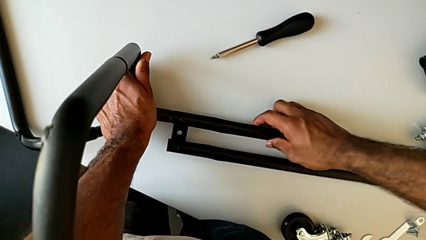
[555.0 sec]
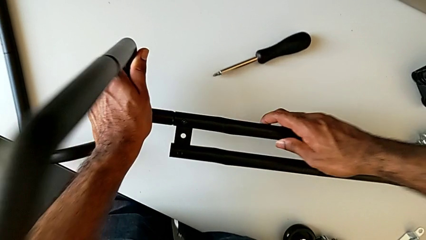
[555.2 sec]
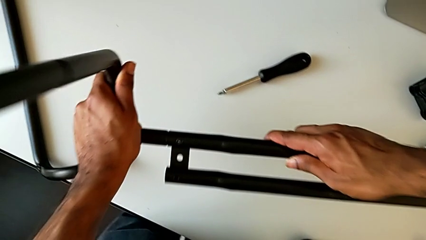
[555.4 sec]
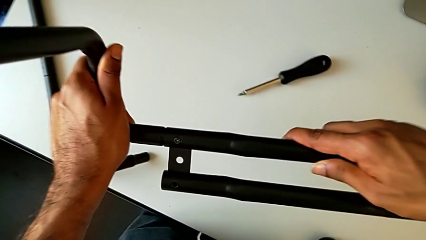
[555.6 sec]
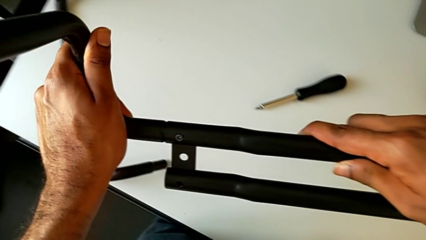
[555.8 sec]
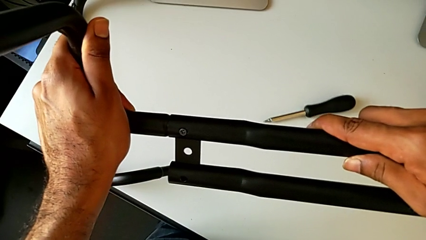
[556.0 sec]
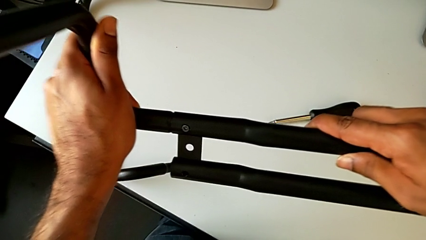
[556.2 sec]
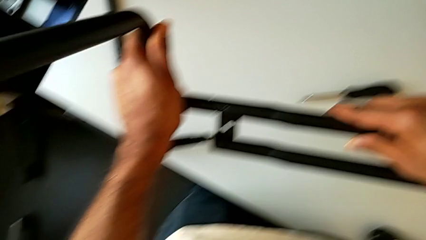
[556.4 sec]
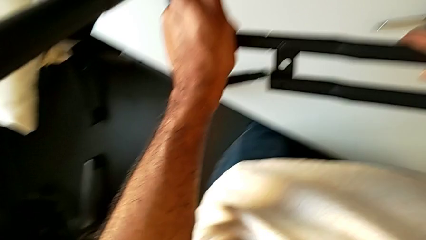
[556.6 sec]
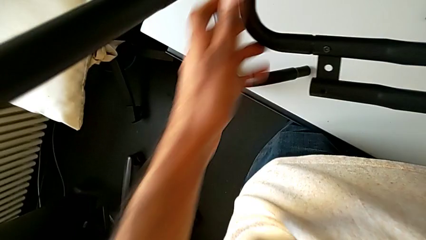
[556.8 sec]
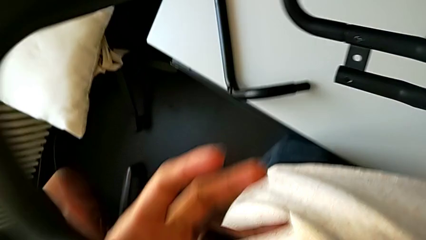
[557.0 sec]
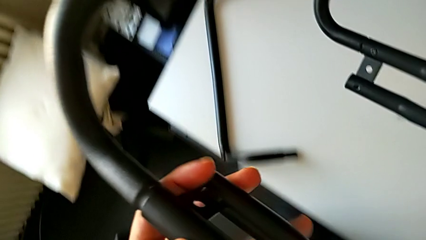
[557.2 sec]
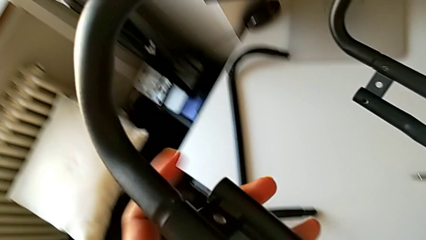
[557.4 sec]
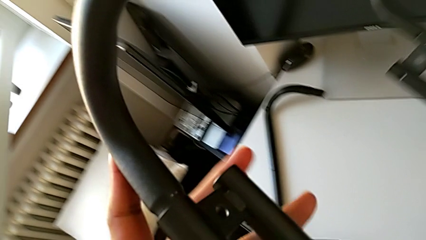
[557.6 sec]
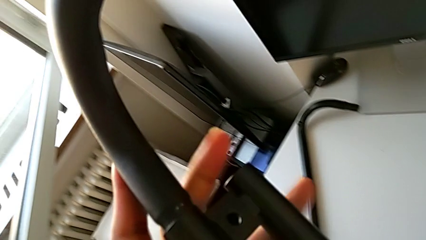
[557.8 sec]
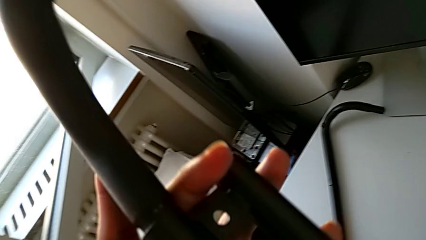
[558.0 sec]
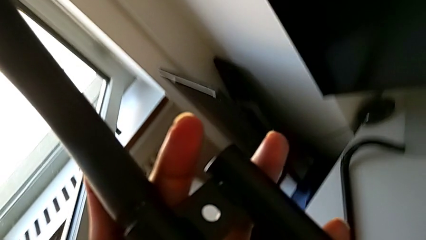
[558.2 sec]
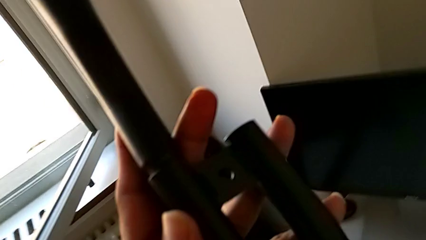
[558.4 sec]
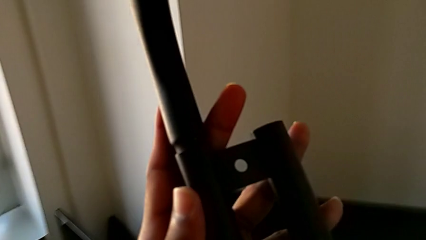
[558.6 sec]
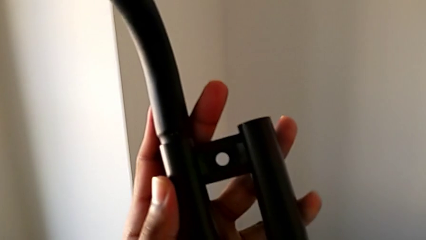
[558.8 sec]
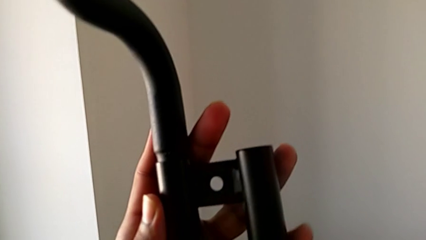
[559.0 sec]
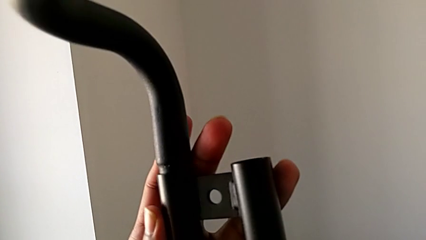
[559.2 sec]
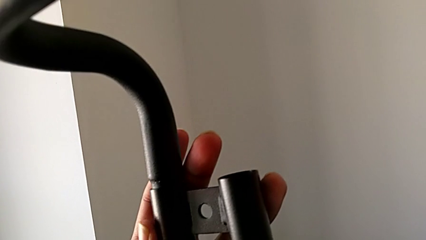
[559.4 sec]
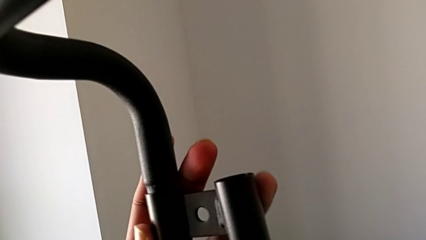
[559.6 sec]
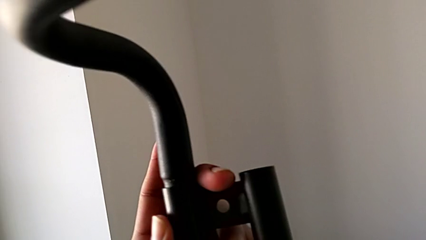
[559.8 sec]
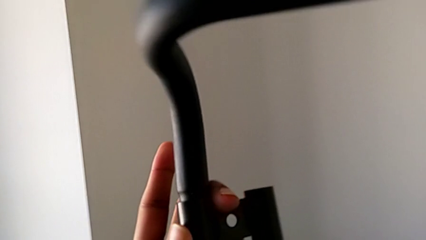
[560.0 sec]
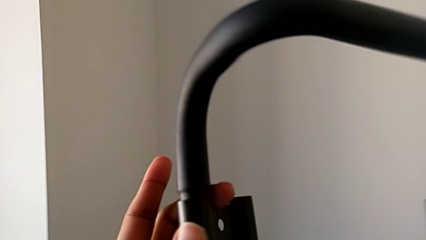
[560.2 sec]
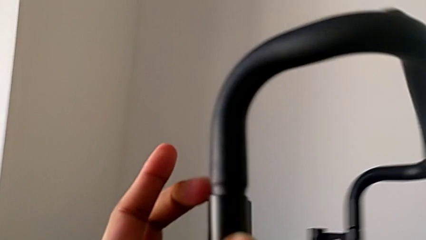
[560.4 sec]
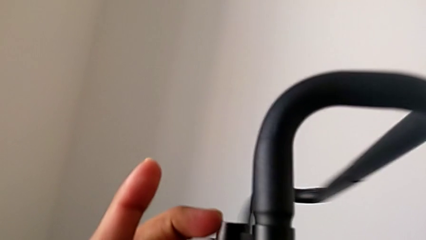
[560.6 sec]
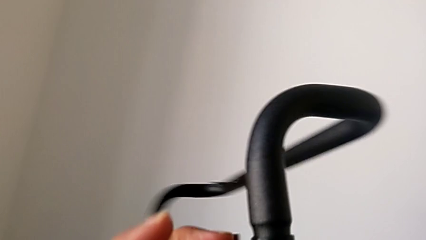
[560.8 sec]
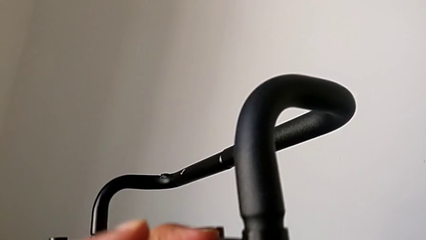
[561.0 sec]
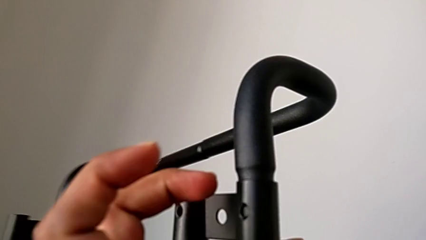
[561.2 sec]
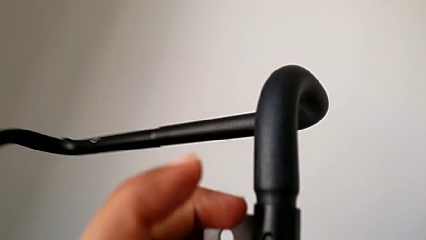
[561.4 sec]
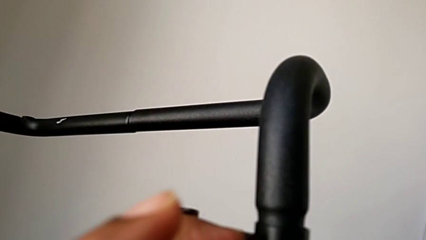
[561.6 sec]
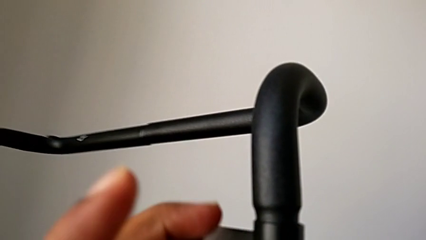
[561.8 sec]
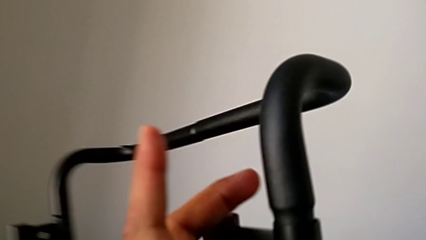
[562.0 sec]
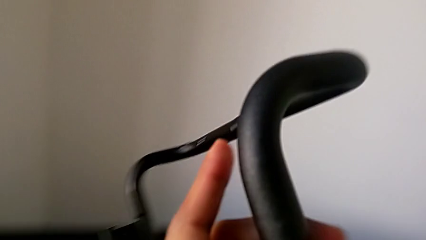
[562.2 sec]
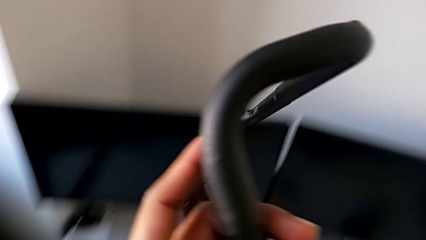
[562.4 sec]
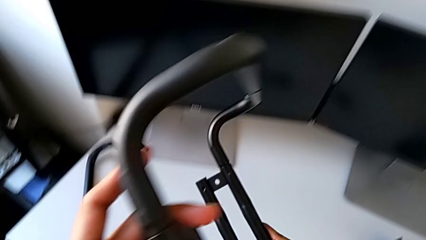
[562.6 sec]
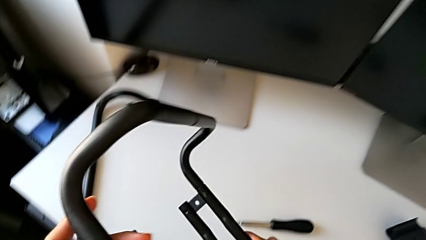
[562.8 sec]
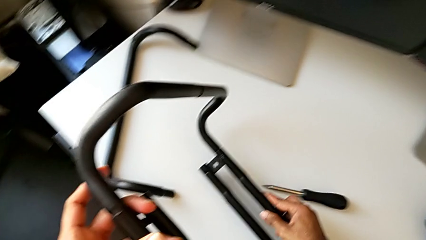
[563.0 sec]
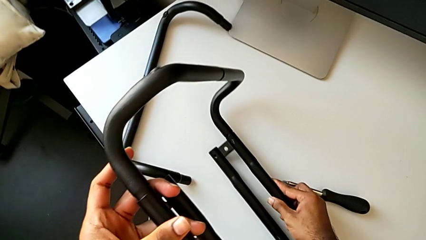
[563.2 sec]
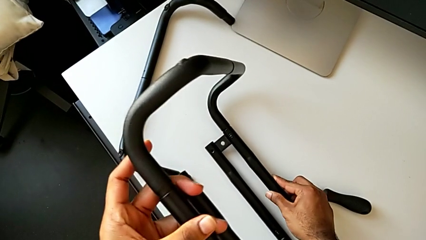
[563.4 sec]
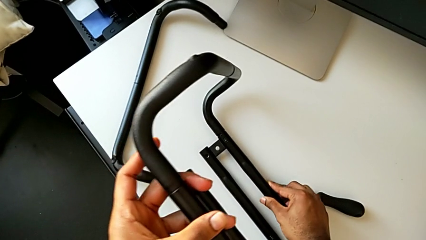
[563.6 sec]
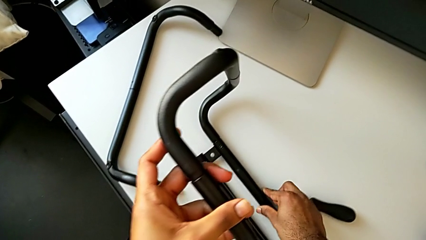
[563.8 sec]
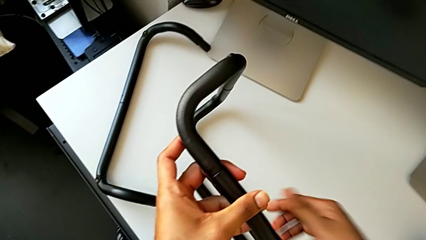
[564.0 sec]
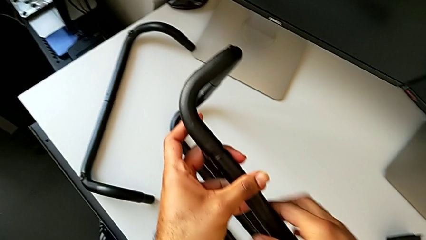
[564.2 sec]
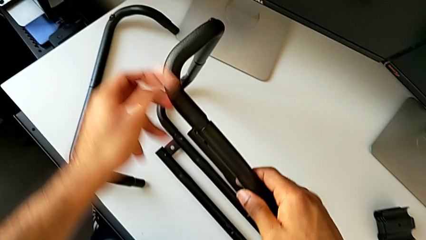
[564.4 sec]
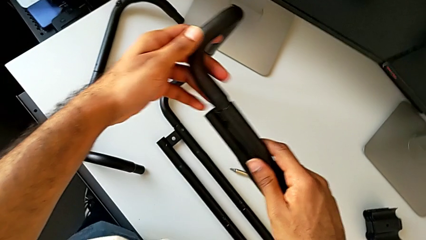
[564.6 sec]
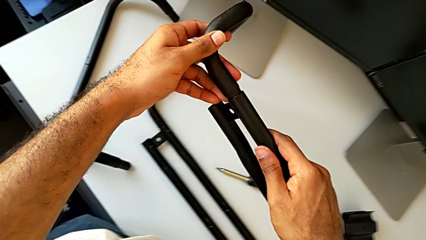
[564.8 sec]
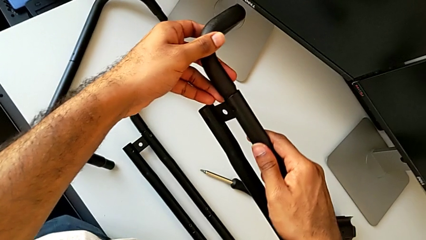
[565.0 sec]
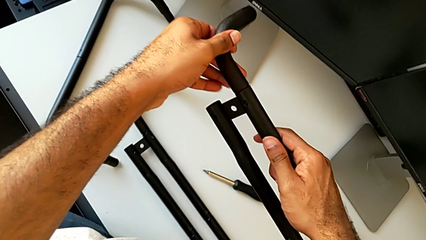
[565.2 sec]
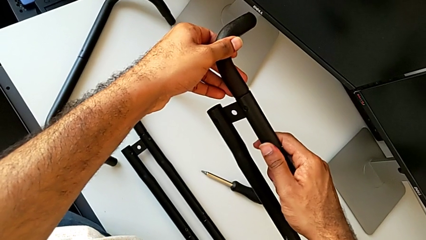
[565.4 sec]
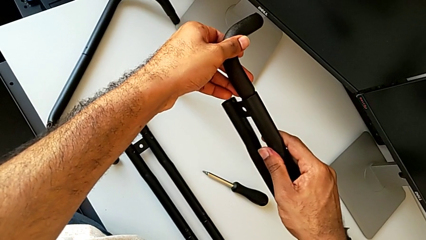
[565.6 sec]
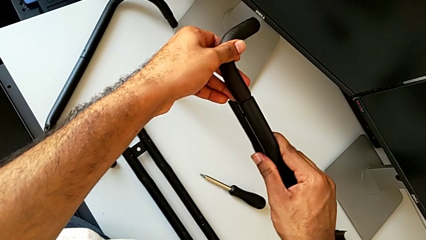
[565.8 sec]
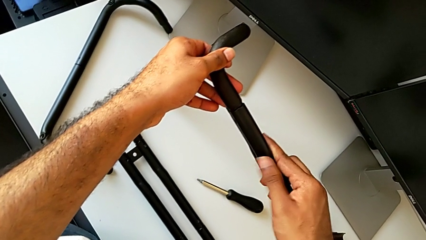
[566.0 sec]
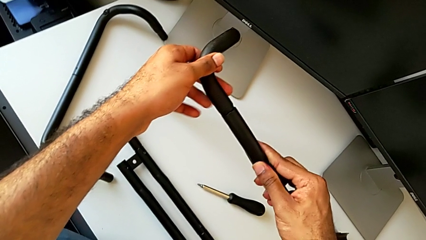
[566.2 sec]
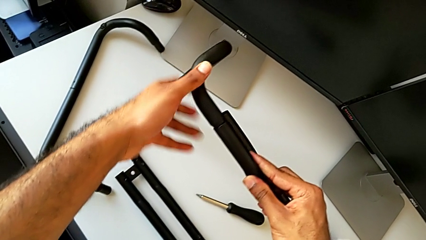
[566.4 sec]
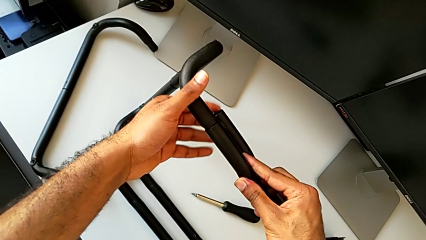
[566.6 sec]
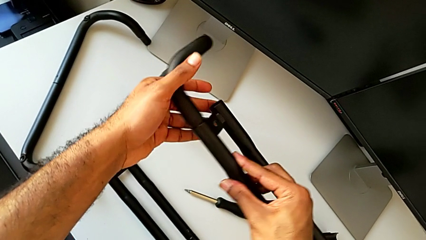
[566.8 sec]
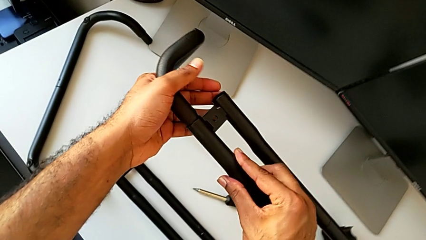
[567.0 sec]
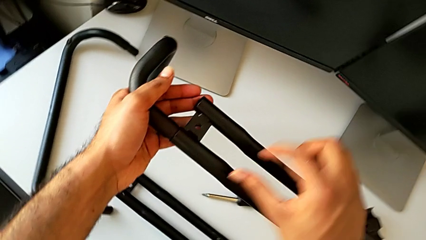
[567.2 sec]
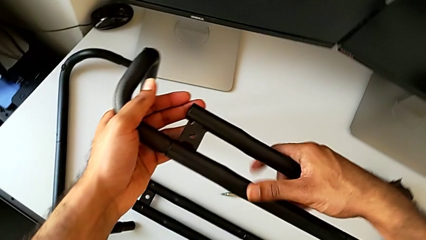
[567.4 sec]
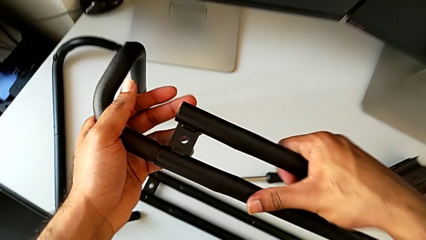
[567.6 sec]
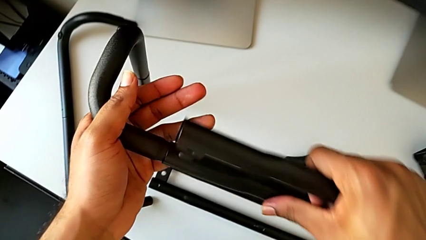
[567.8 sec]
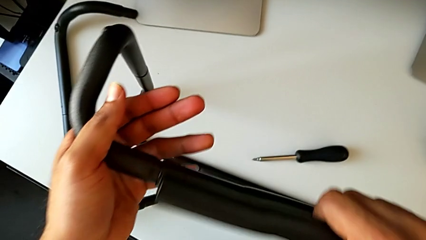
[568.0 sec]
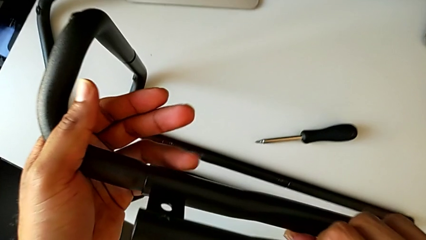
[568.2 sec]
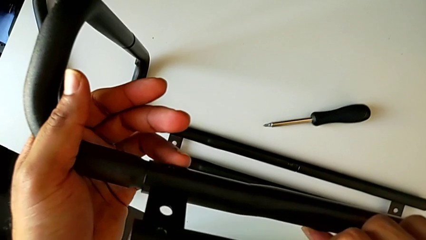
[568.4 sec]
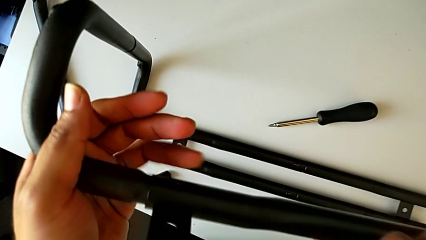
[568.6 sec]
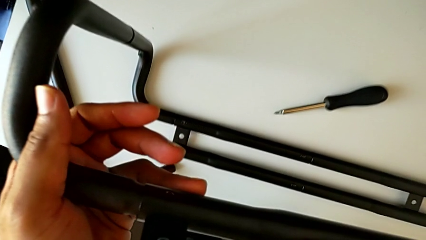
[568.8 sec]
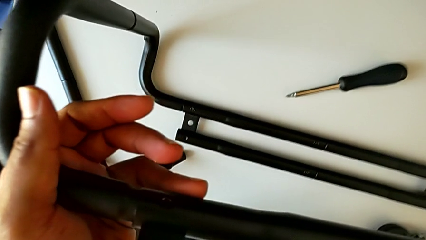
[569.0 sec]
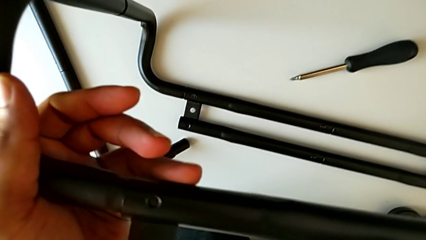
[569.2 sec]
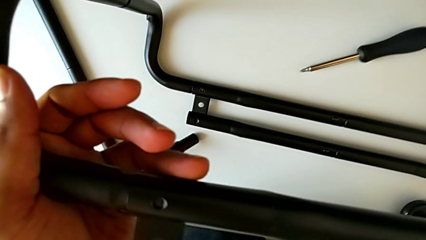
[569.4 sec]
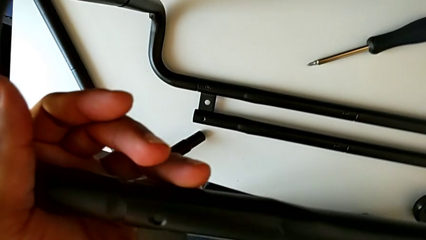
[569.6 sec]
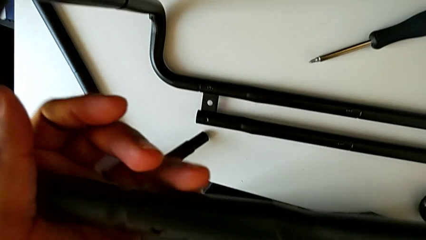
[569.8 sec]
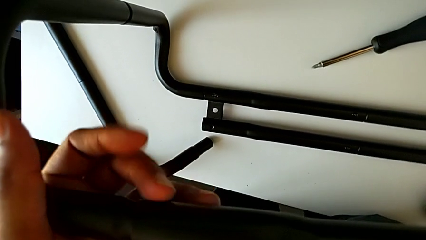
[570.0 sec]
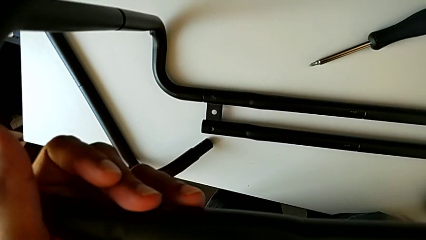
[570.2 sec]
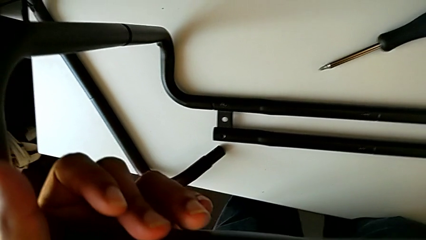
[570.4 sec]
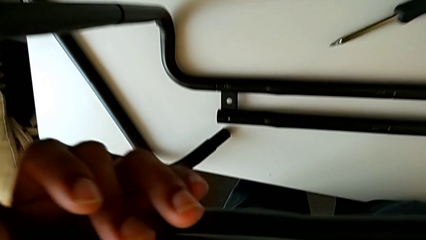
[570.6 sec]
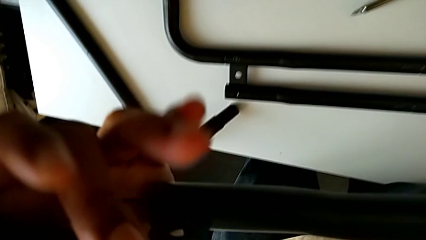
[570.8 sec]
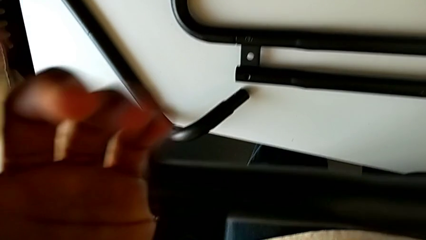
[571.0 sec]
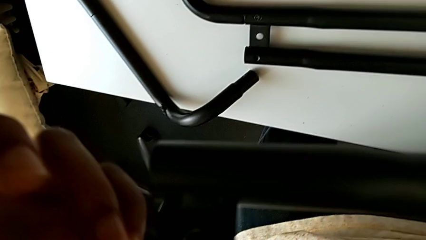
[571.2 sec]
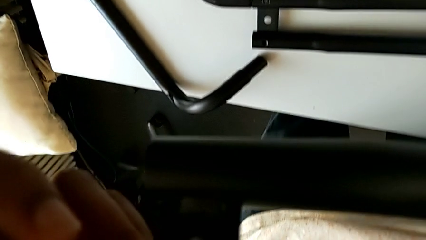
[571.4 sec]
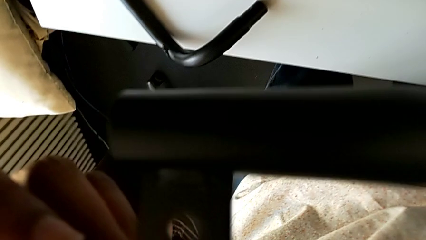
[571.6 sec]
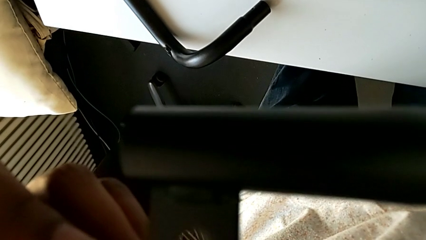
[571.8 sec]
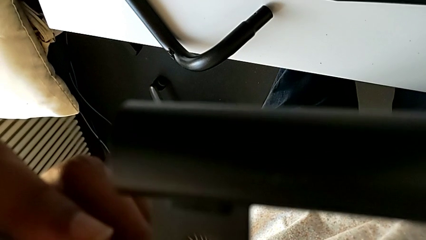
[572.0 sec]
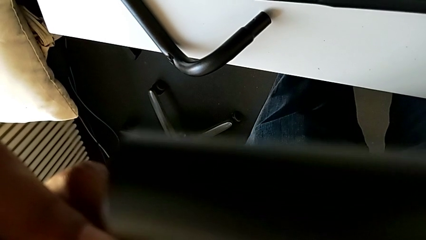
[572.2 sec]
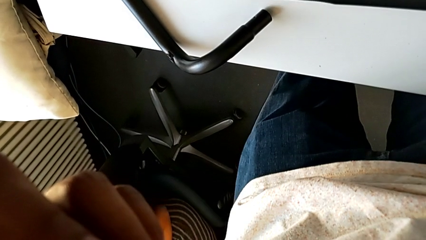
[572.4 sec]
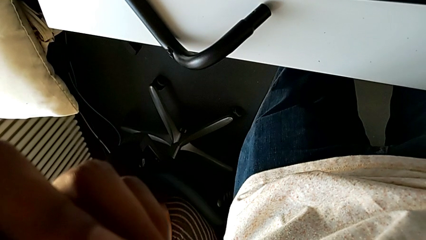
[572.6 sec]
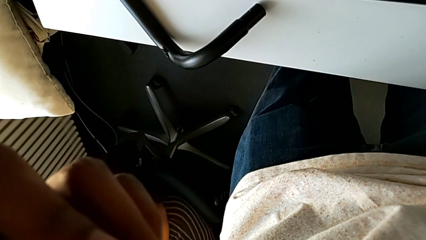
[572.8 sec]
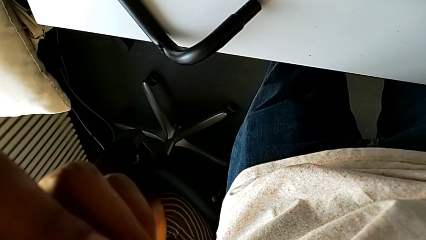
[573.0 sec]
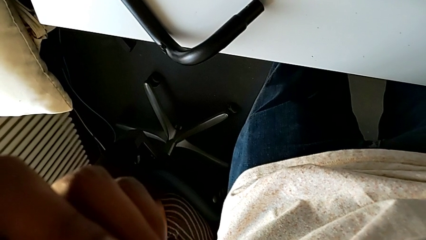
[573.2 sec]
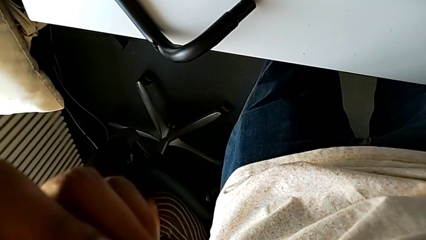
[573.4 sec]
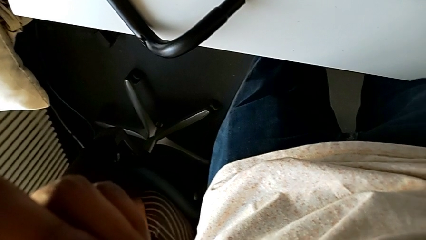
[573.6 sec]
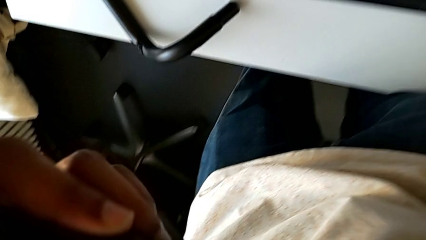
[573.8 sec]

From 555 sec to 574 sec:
The camera wearer is assembling the base frame with the side bars. They lift the leg, rotate it, place it and rotate it.
